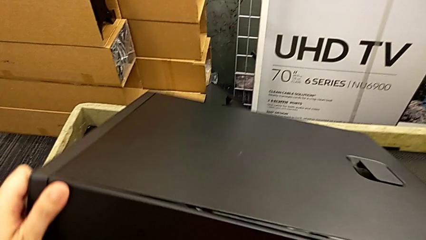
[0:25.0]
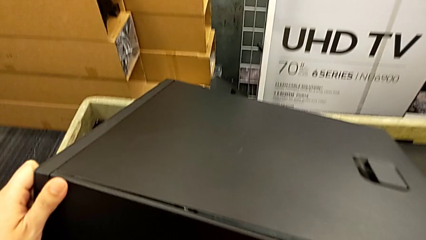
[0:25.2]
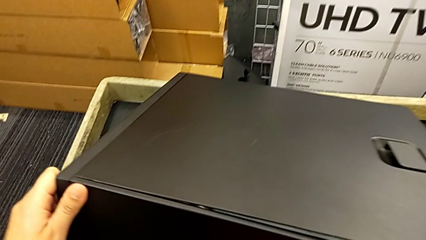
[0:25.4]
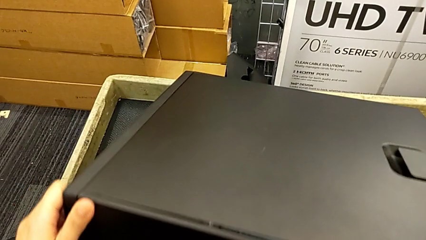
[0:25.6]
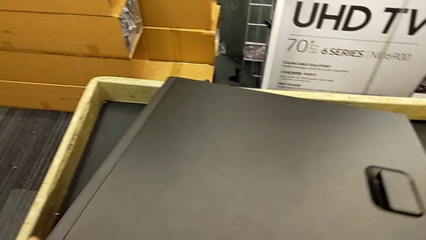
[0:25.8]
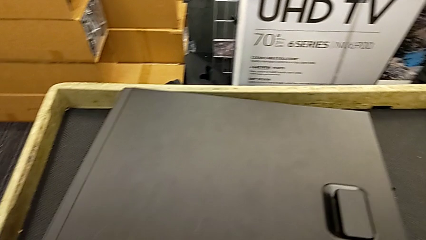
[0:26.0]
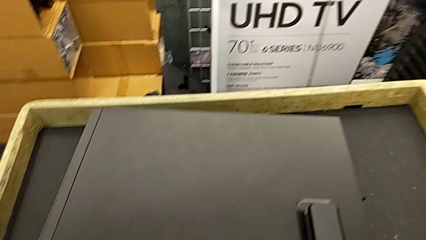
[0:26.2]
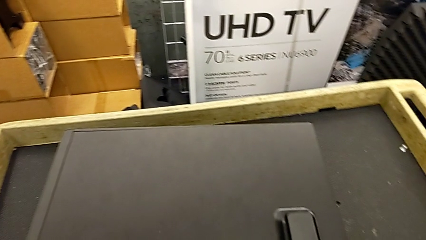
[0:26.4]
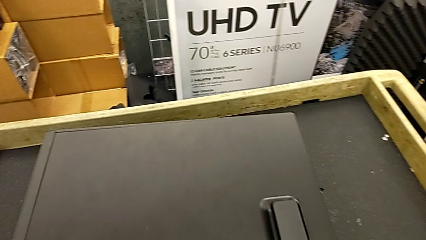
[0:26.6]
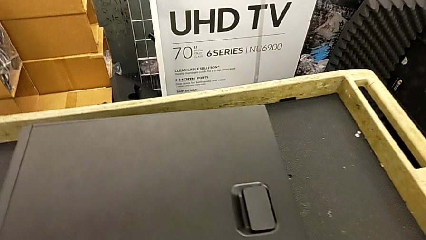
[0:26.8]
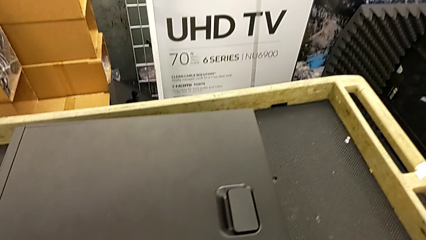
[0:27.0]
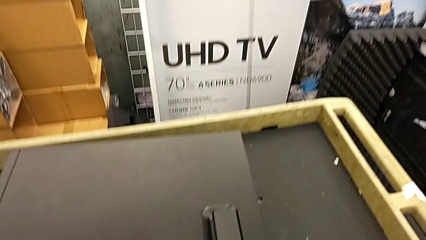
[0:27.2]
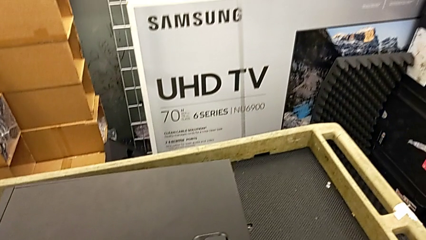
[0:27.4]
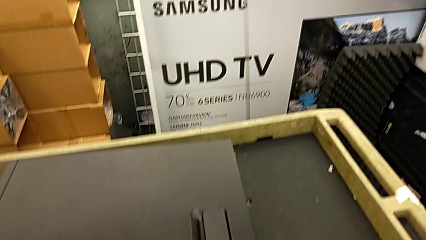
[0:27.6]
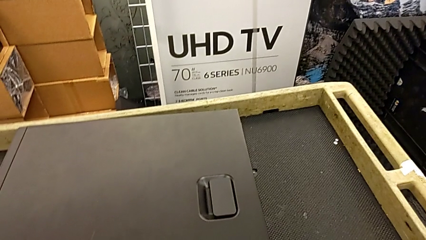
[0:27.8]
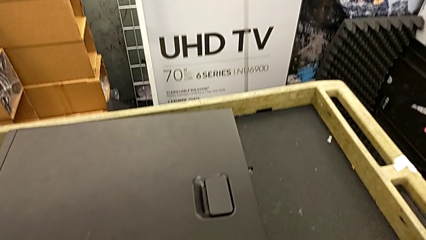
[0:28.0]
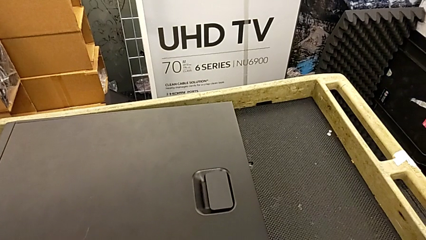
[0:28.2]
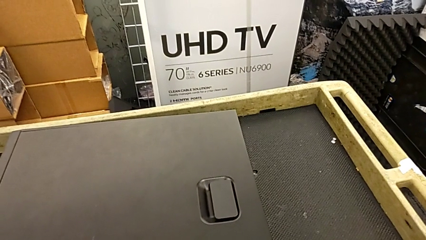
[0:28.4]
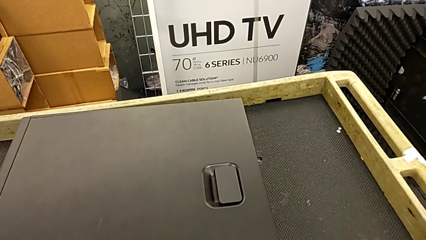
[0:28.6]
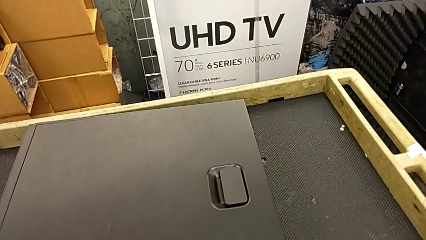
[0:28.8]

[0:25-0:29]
The camera wearer is placing the computer on the table. They keep placing the computer tower.

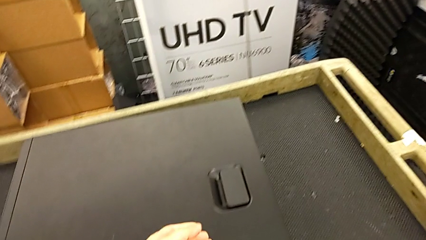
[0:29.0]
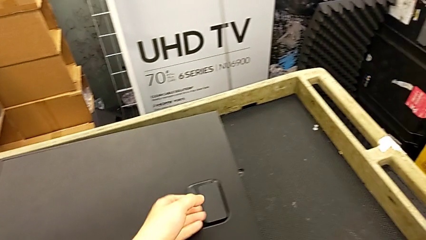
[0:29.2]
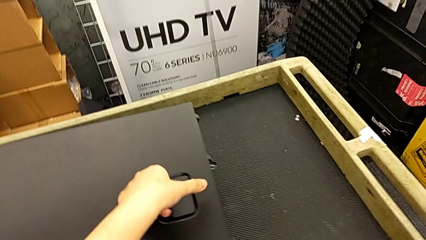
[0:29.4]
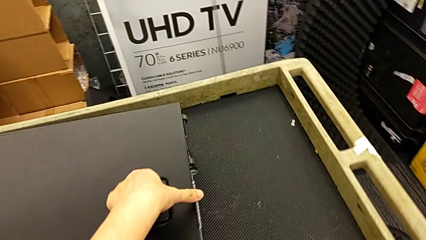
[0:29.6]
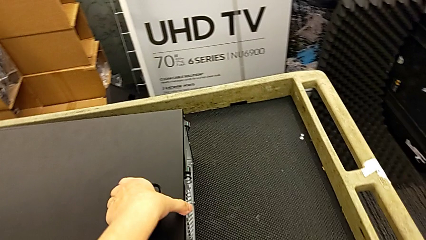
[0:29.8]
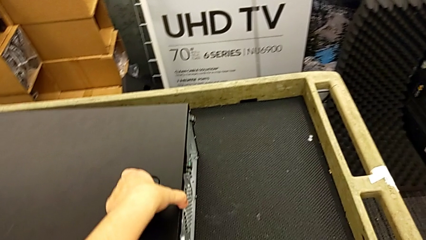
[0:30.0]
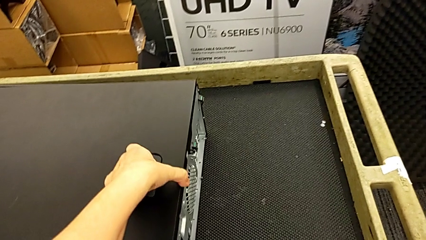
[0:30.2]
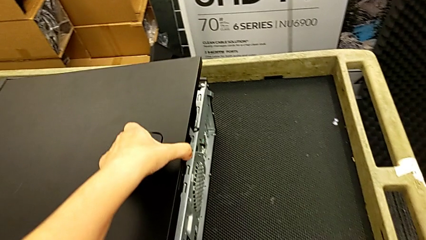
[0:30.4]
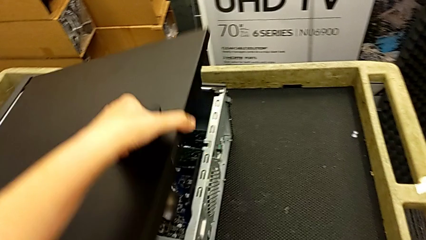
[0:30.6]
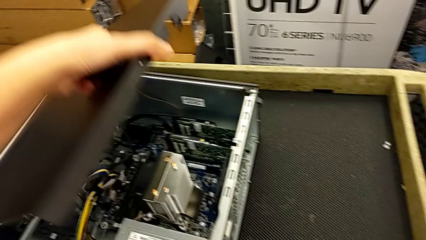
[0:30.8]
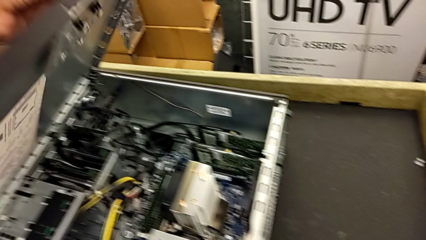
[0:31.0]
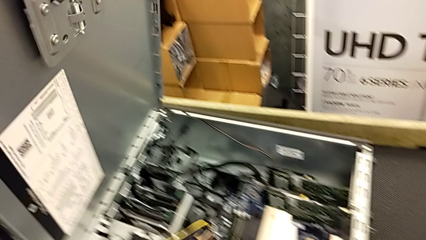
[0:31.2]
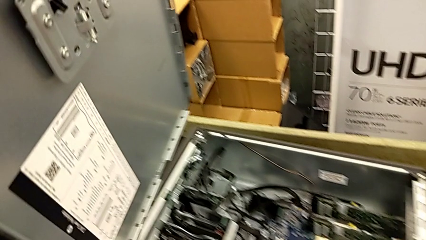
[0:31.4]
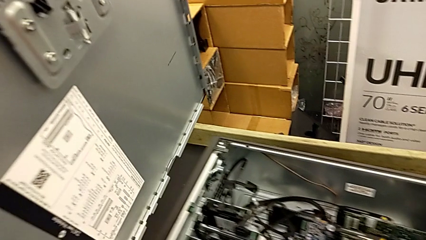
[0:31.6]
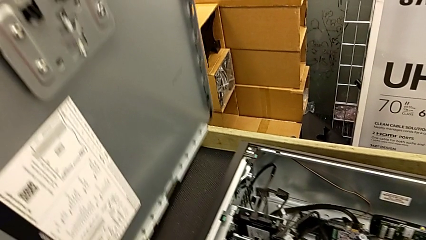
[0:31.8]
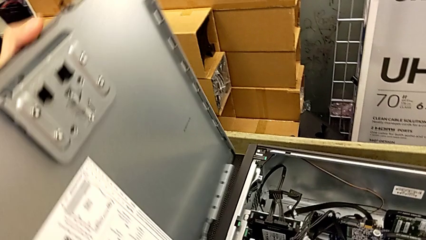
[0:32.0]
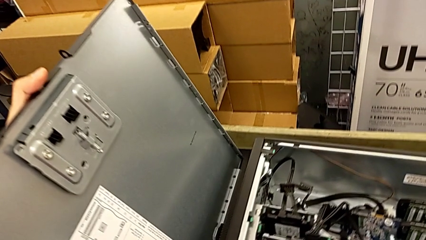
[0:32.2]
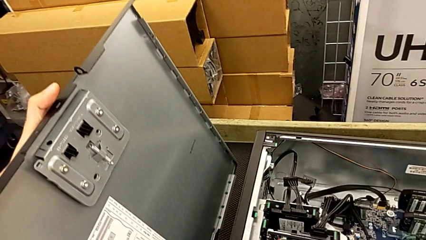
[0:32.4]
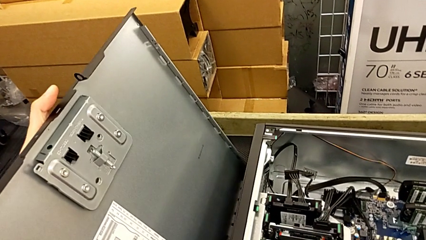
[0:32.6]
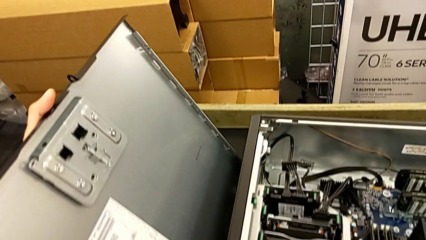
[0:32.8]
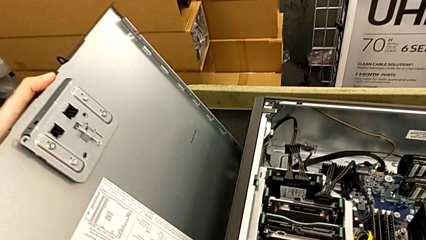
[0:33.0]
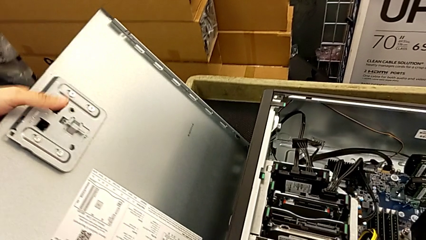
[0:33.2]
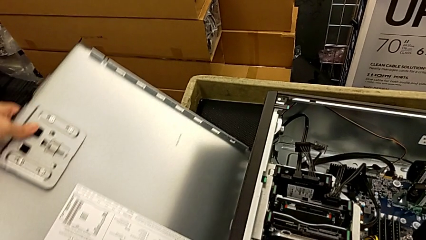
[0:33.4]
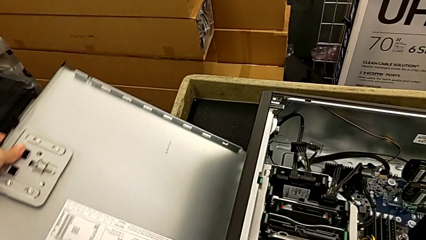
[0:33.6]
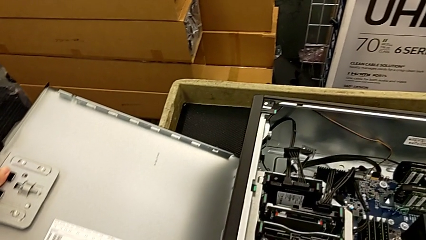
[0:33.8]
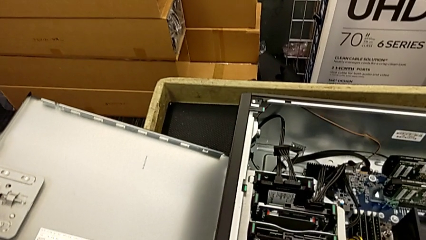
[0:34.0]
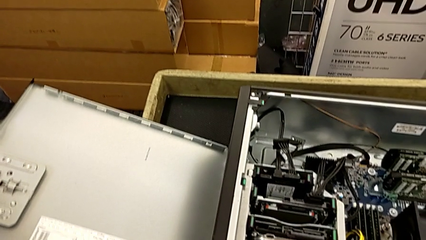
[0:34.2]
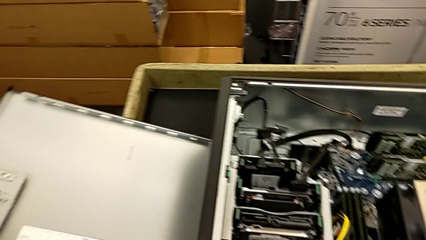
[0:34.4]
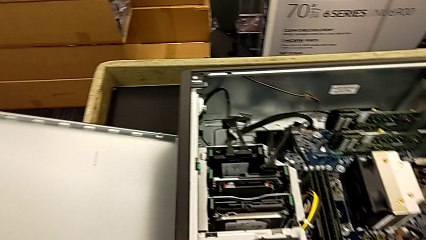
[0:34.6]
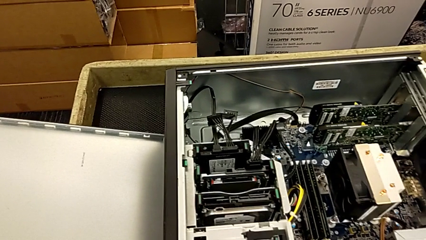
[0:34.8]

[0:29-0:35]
The camera wearer opens the computer tower. They grab the handle, open the cover and place it.

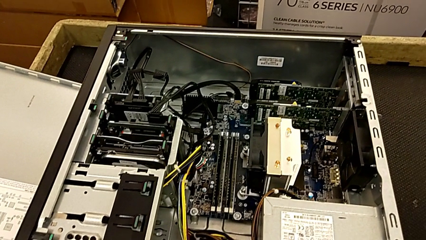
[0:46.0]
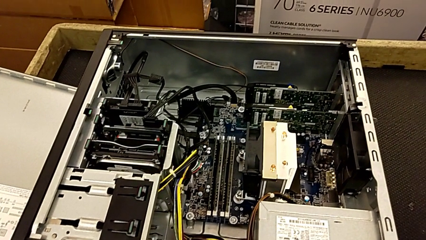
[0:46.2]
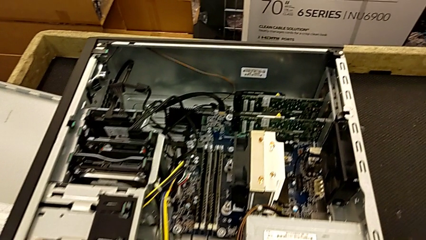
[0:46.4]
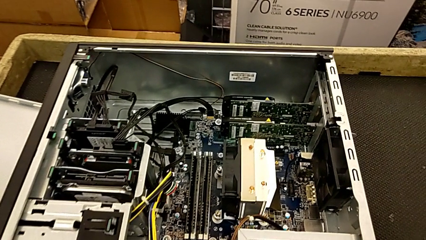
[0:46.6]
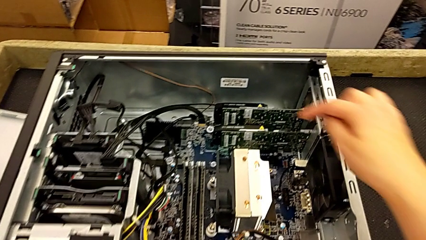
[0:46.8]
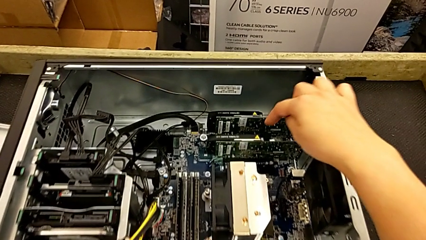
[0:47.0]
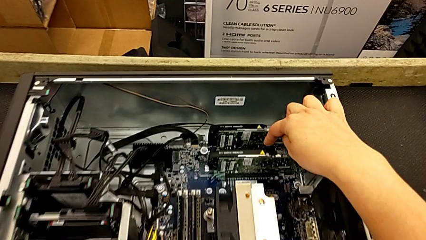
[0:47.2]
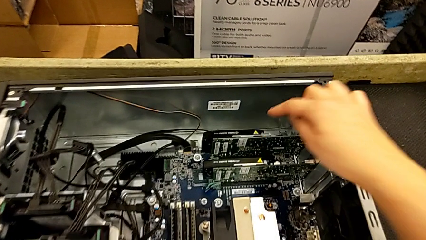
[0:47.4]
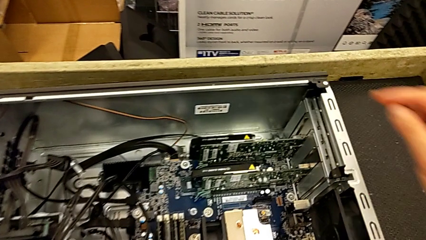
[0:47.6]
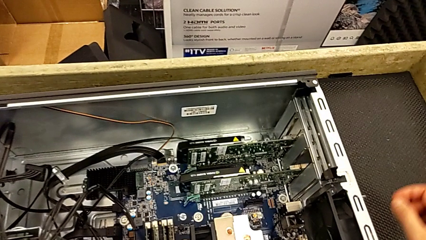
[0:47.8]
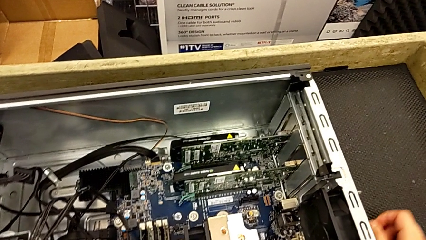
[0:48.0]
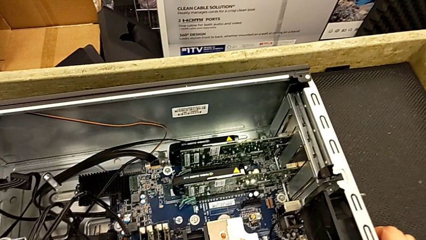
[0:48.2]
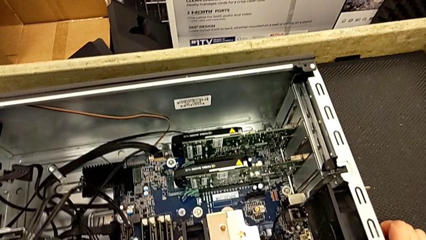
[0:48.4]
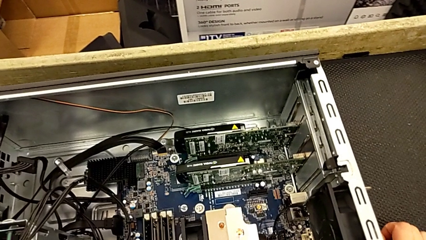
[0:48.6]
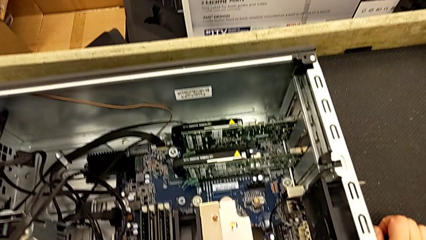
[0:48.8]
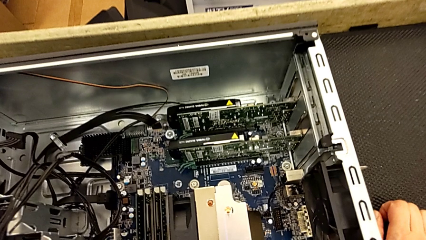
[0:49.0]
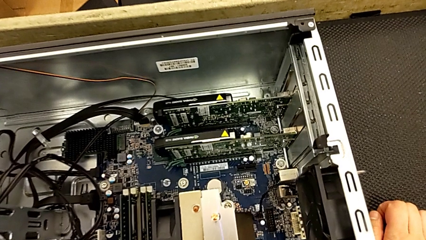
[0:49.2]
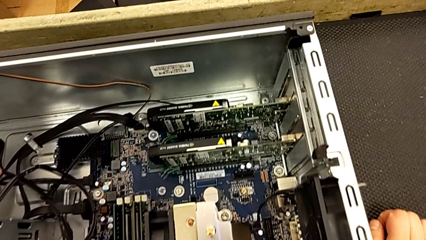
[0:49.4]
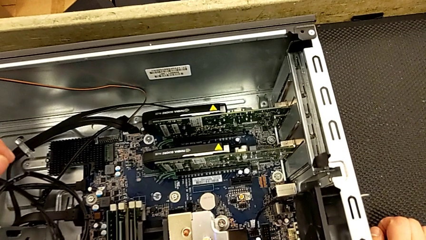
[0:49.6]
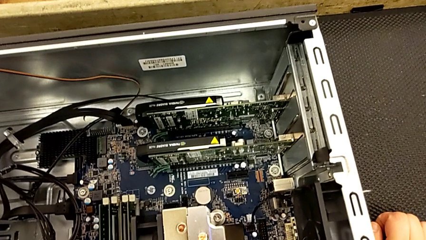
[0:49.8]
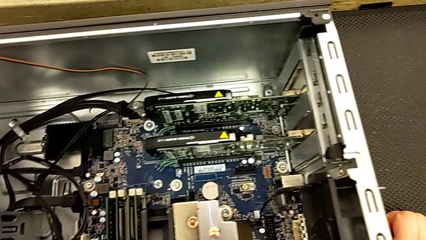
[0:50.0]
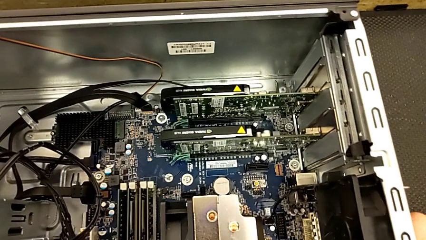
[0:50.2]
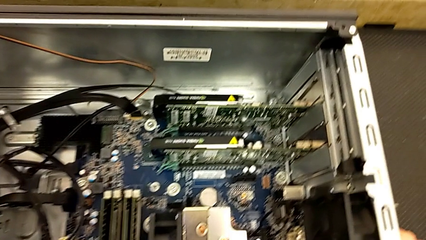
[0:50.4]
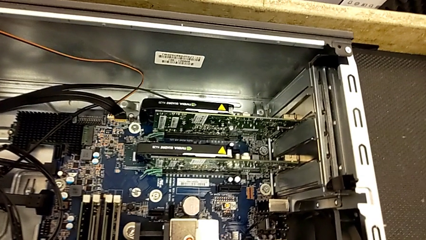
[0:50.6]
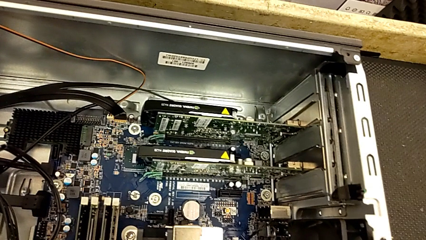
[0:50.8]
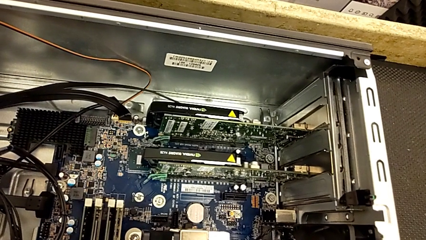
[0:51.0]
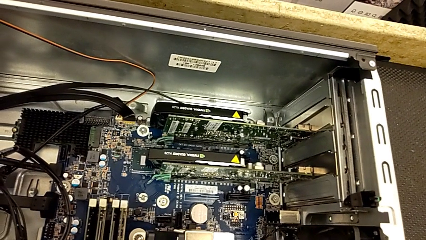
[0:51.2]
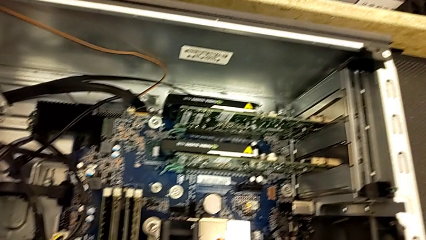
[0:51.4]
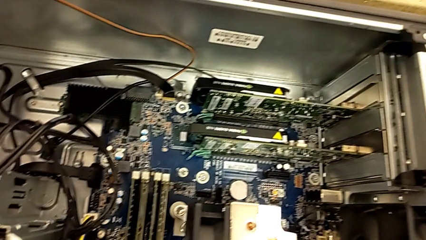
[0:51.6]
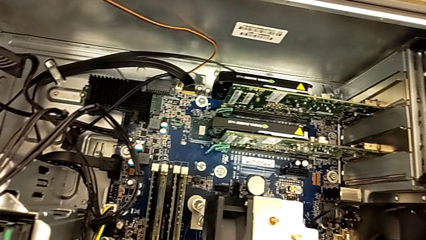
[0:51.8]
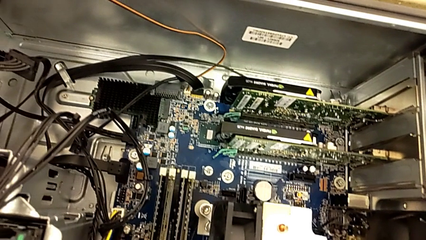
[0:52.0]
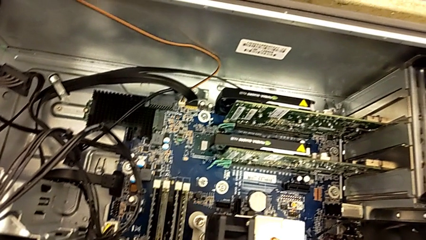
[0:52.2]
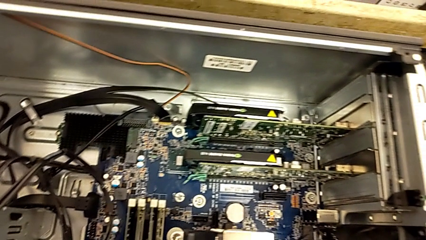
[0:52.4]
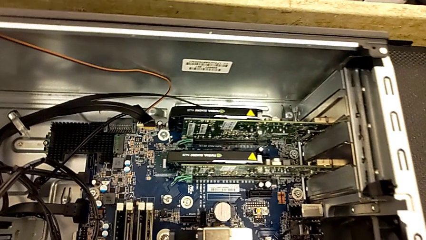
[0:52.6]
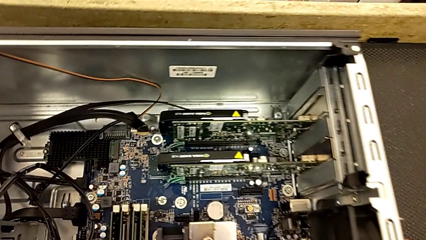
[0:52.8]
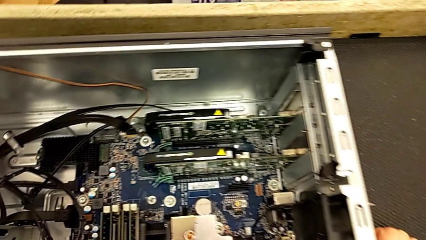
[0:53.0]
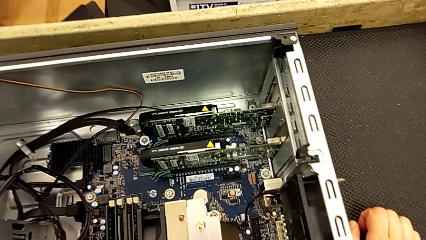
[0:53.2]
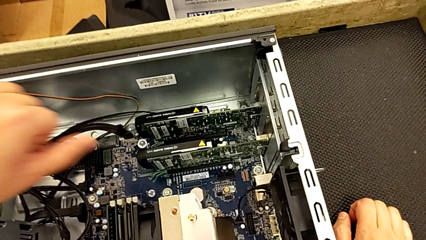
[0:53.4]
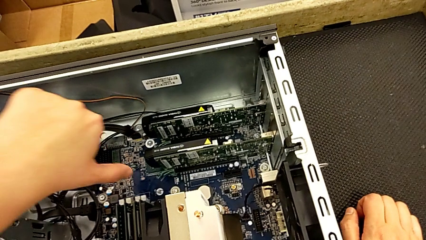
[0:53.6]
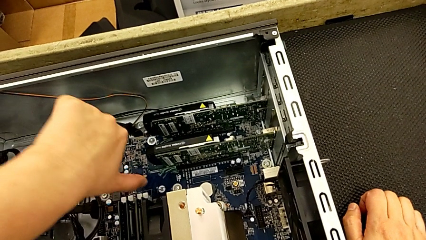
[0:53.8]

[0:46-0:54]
The camera wearer is inspecting the computer tower.
